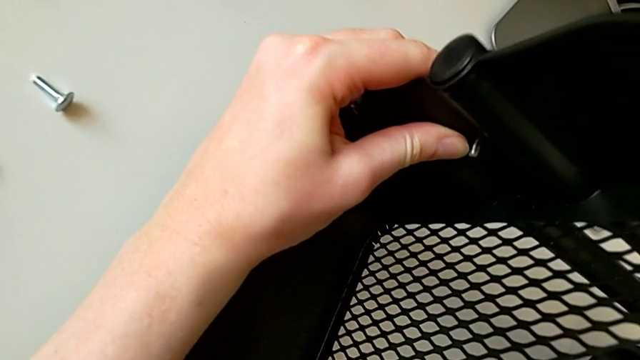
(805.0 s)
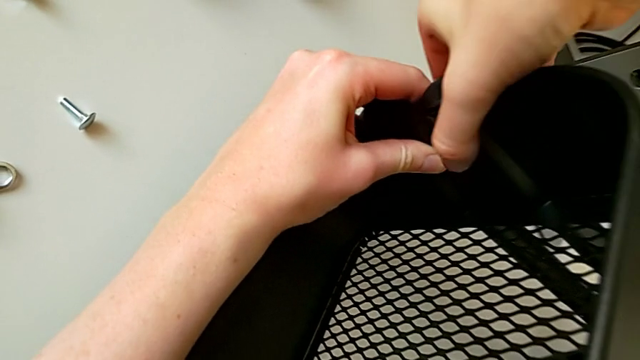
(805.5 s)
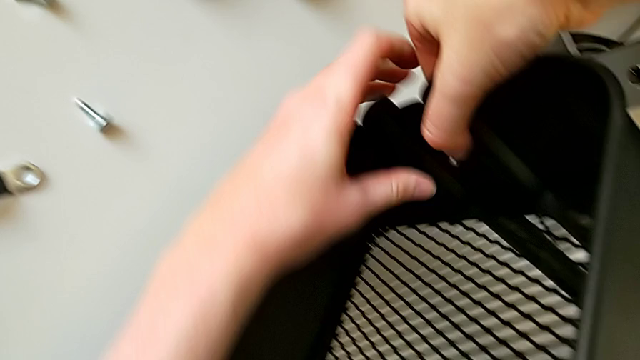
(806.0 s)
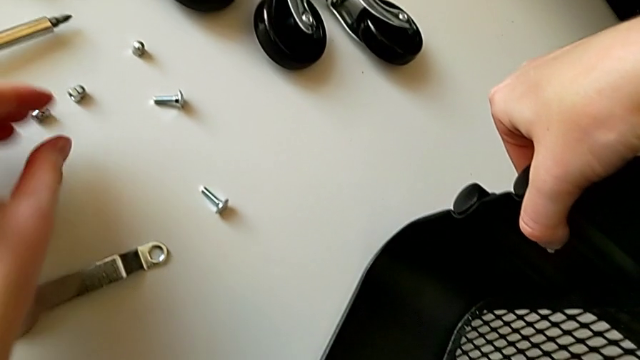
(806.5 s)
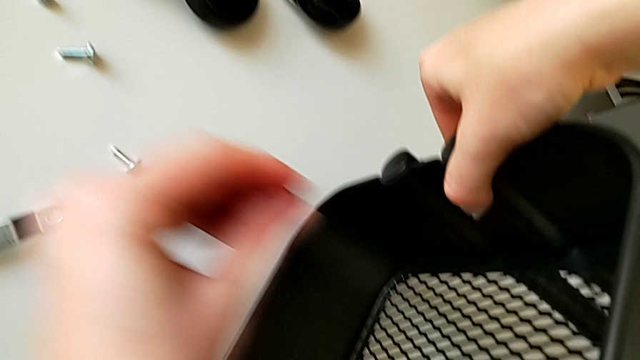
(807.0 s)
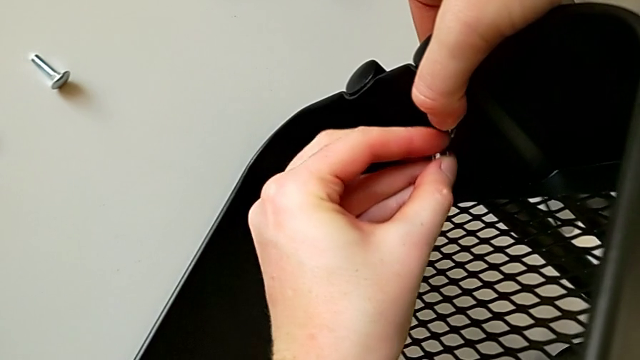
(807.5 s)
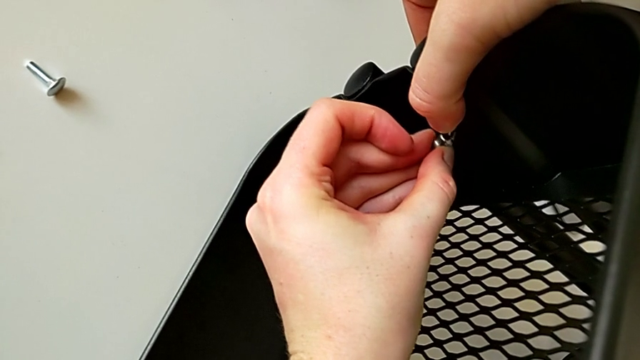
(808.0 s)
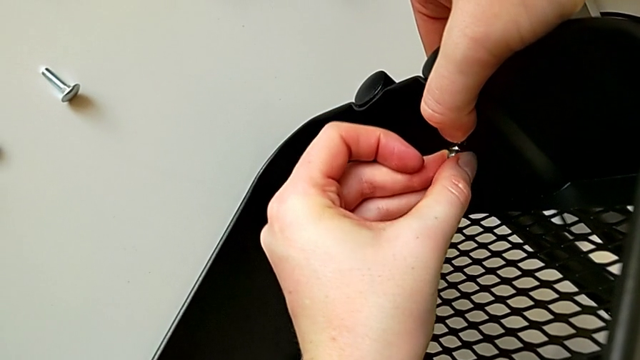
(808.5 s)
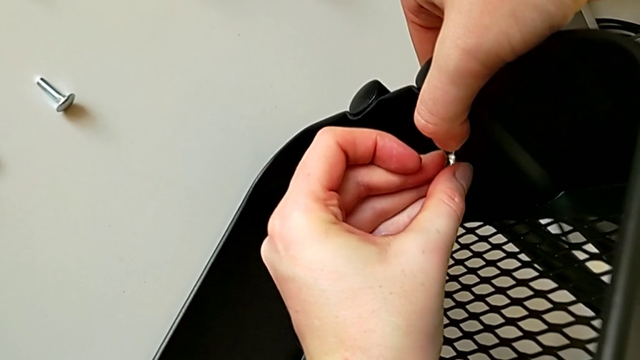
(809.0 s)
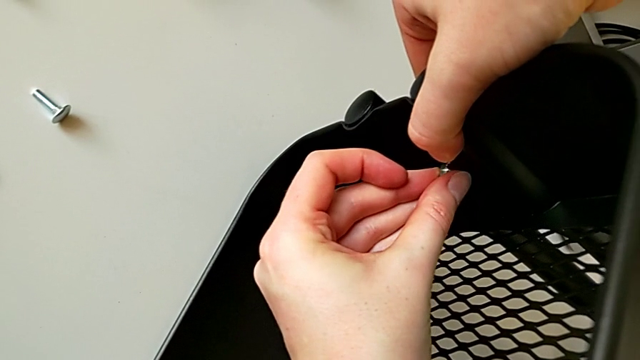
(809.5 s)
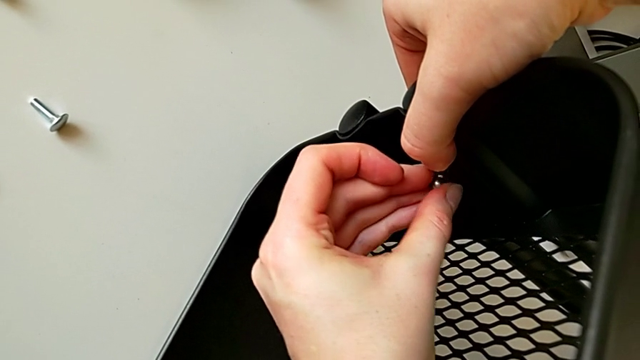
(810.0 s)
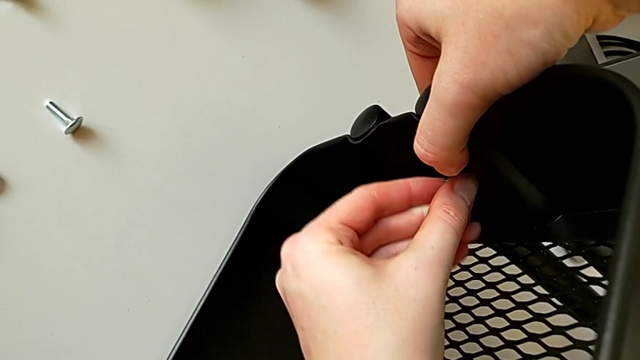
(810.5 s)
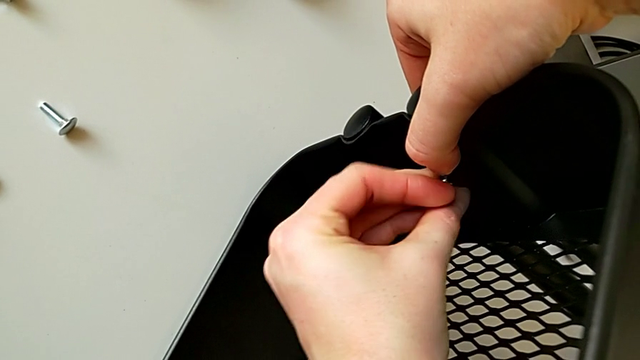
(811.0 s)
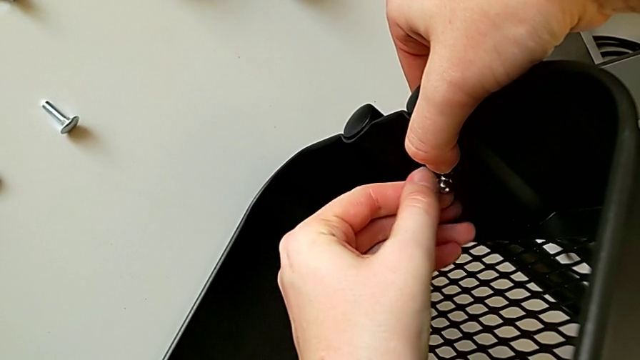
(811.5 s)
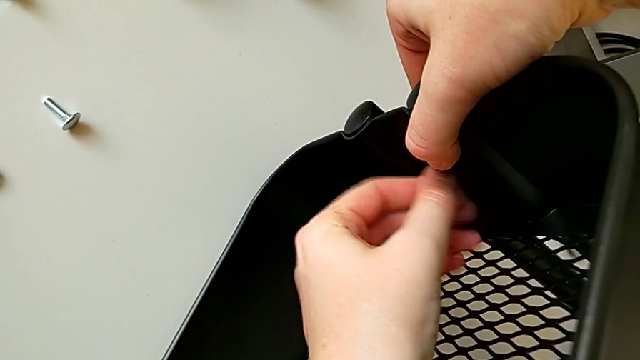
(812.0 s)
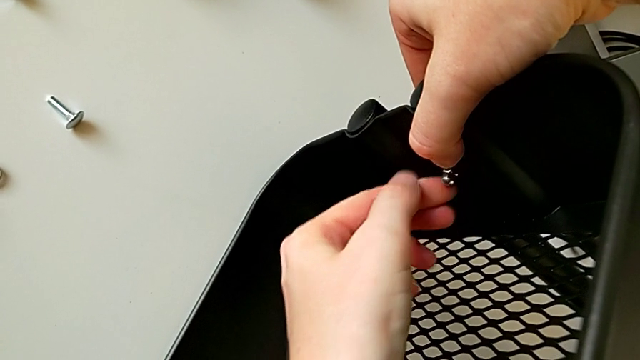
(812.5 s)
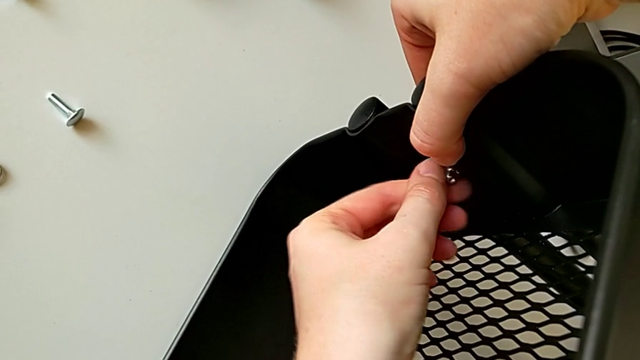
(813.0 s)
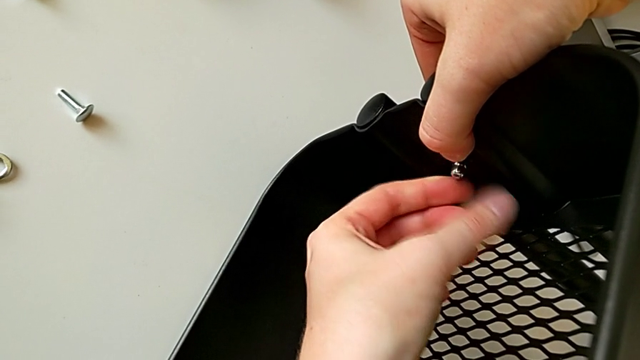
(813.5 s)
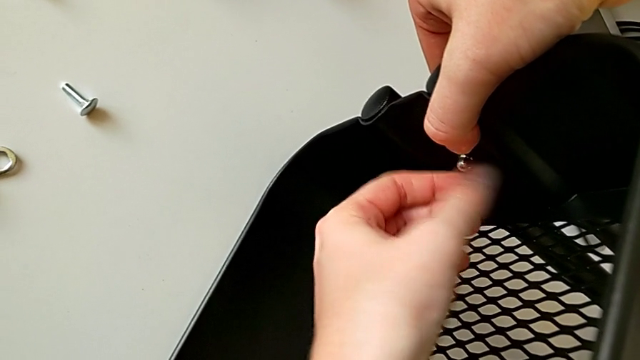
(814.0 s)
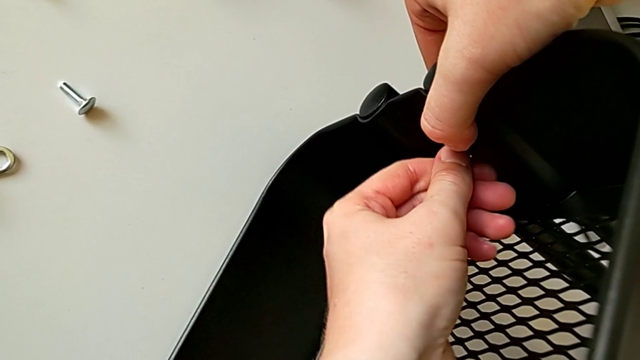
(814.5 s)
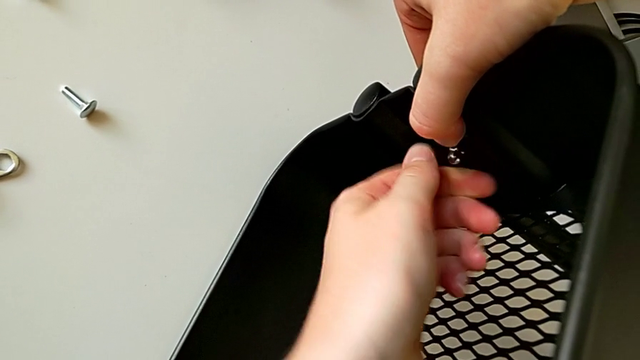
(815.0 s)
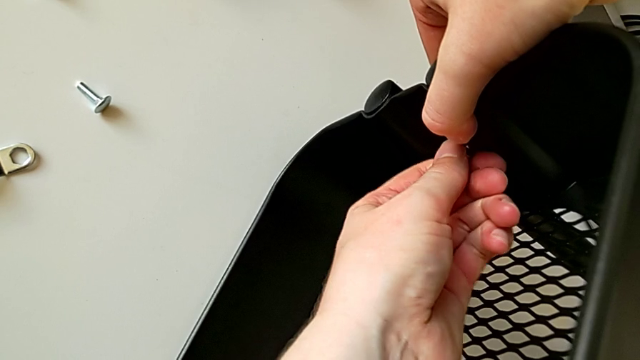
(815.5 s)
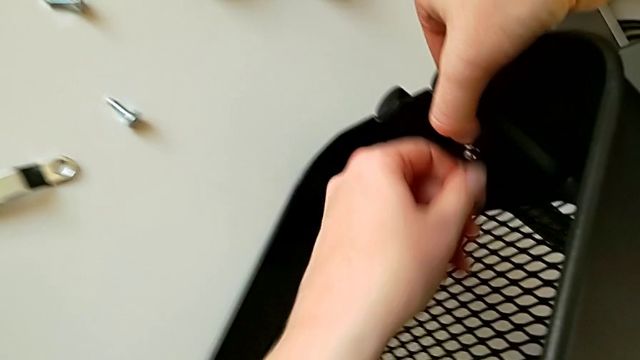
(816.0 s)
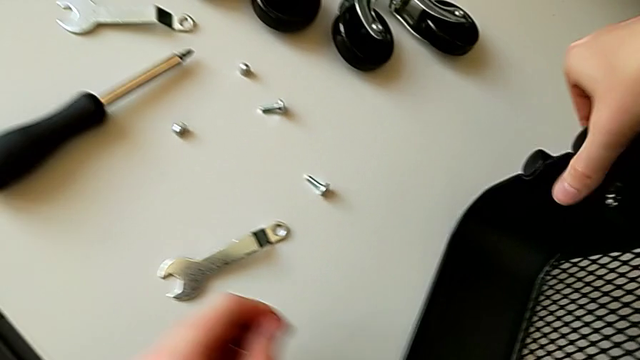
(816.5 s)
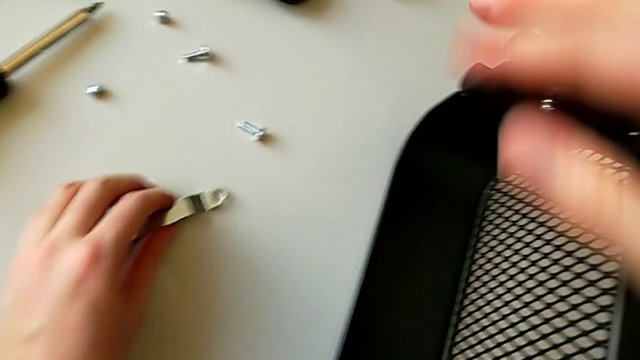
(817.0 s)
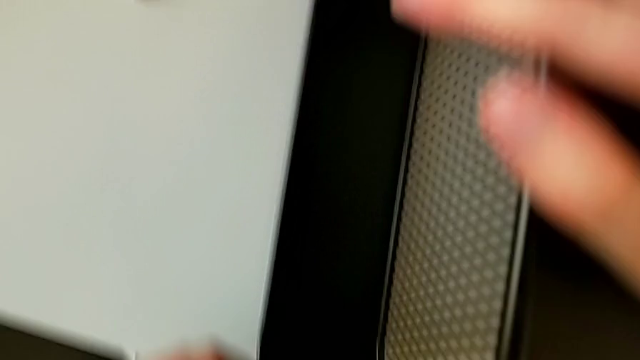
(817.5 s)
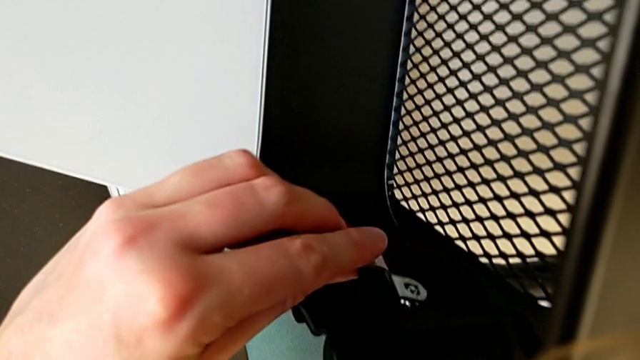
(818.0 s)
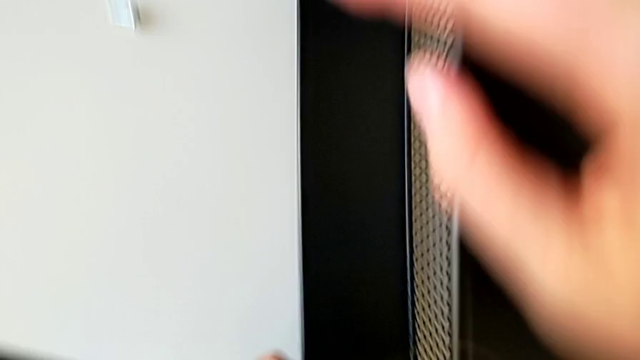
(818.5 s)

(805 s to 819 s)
The camera wearer is screwing the third bracket into place. They hold the bracket, grab the hexagon cap nut, insert it, screw it, grab the hexagonal wrench and insert it.

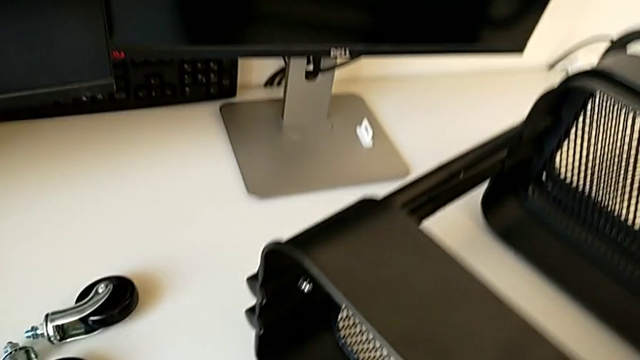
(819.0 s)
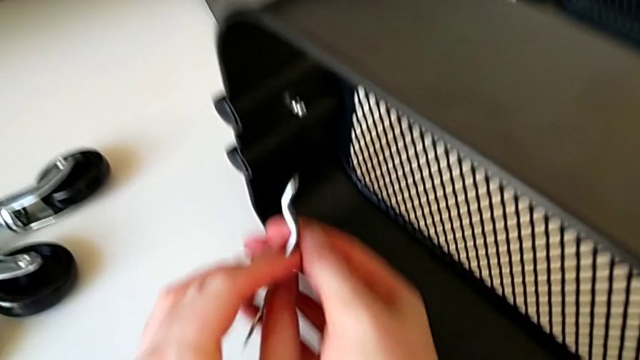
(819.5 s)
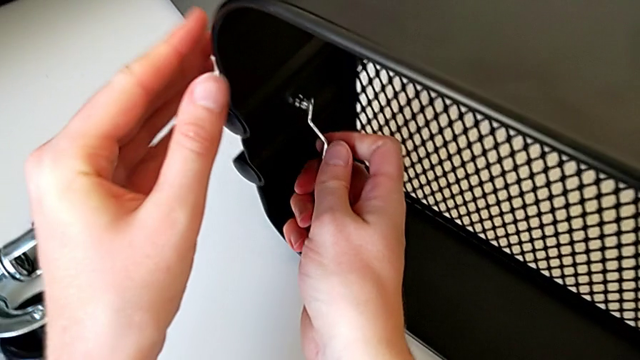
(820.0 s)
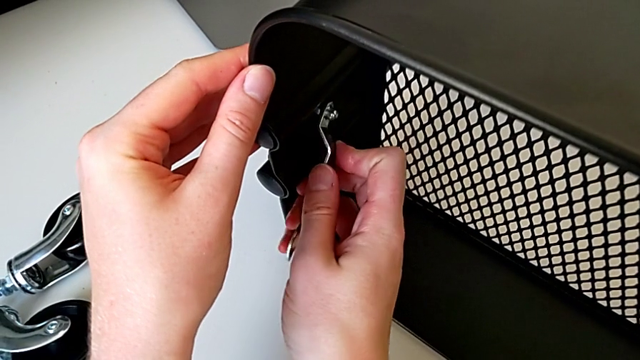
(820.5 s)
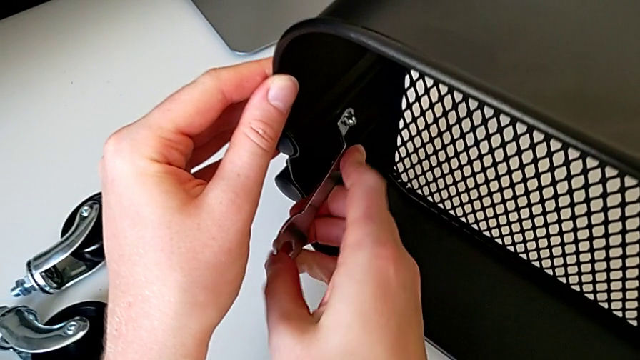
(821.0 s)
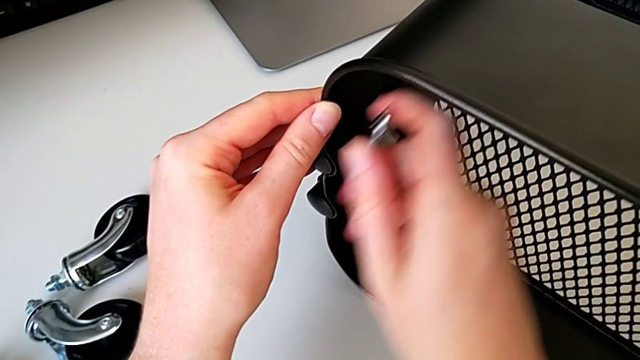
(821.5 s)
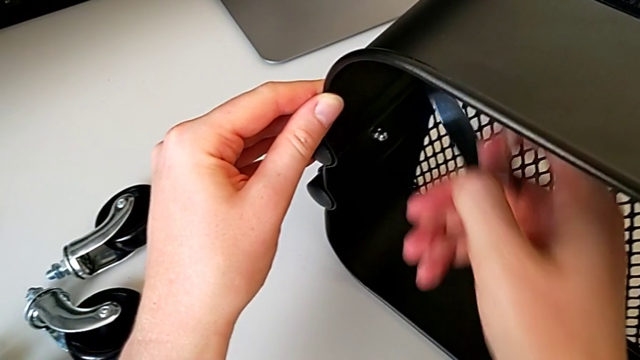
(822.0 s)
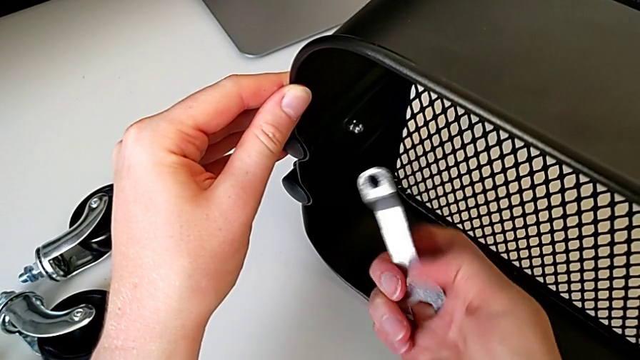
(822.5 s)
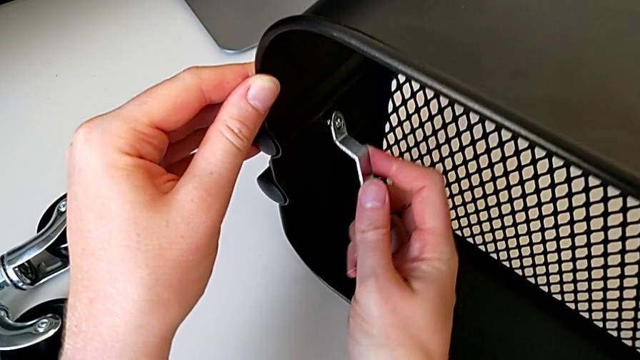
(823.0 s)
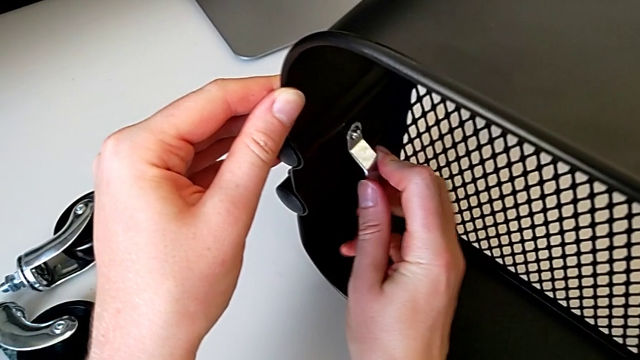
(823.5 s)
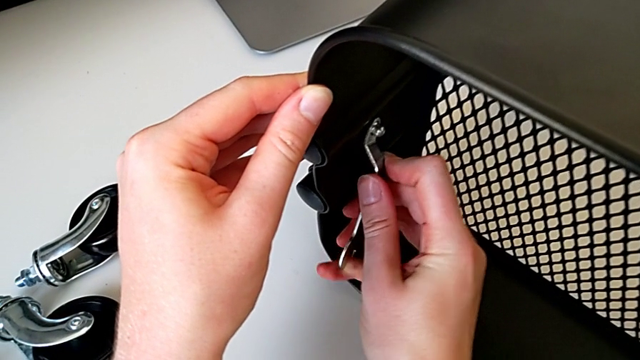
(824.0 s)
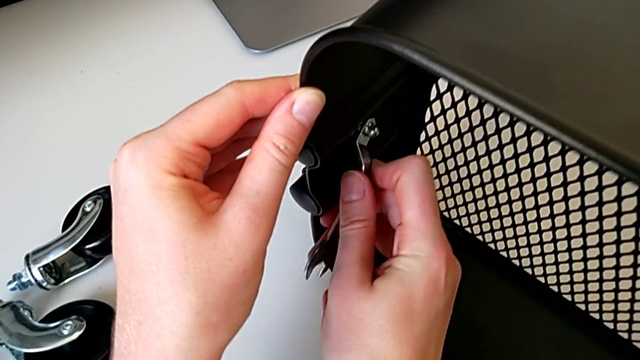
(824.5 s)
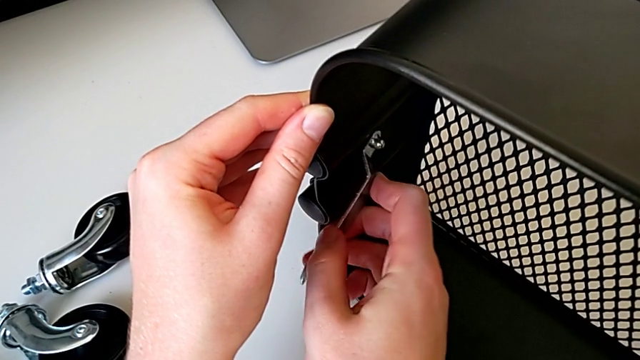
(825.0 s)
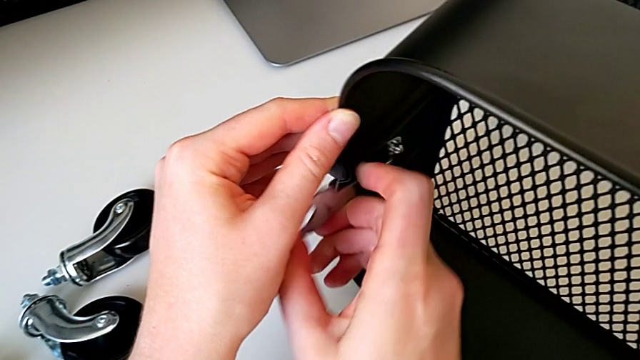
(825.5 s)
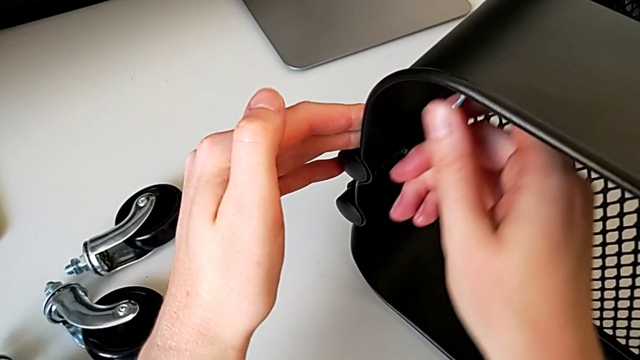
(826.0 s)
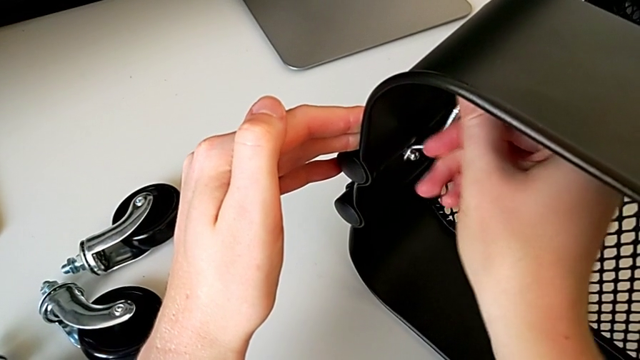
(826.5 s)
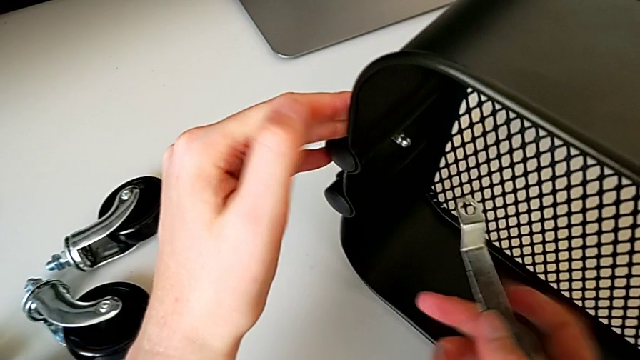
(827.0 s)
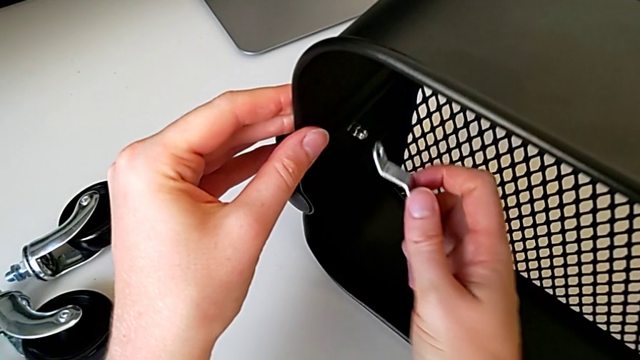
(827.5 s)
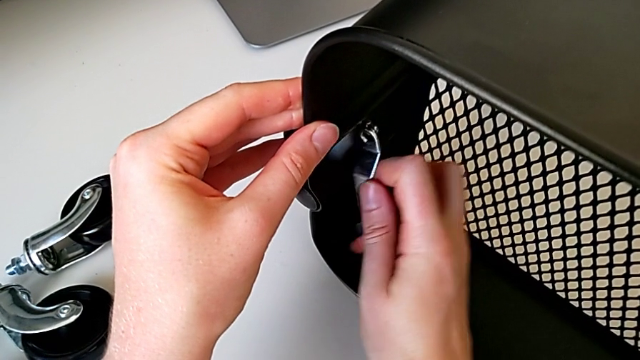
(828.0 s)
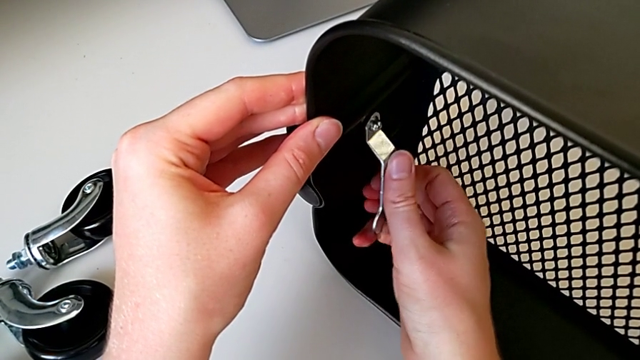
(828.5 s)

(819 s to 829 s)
The camera wearer is screwing the third bracket into place. They withdraw the hexagonal wrench, insert it, screw the hexagon cap nut, withdraw the hexagonal wrench, insert it, screw the hexagon cap nut, withdraw the hexagonal wrench and insert it.
